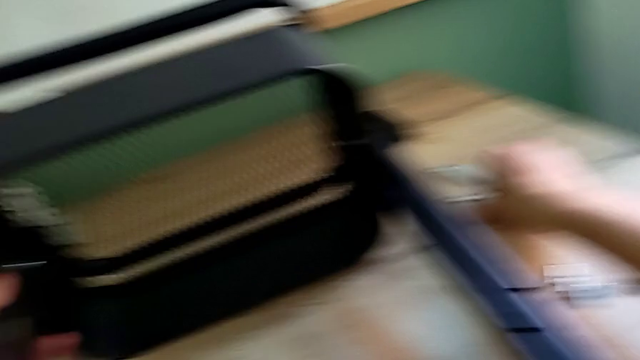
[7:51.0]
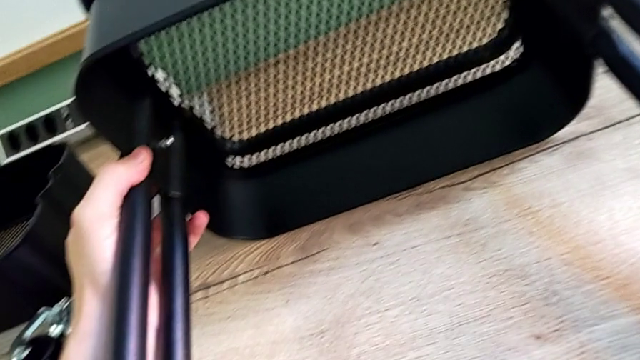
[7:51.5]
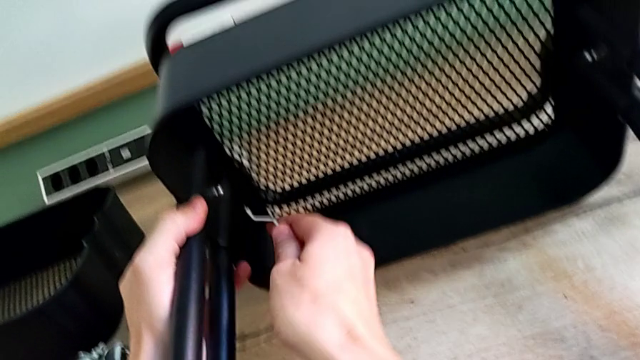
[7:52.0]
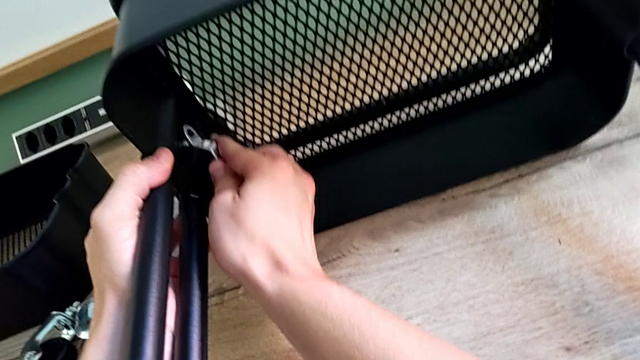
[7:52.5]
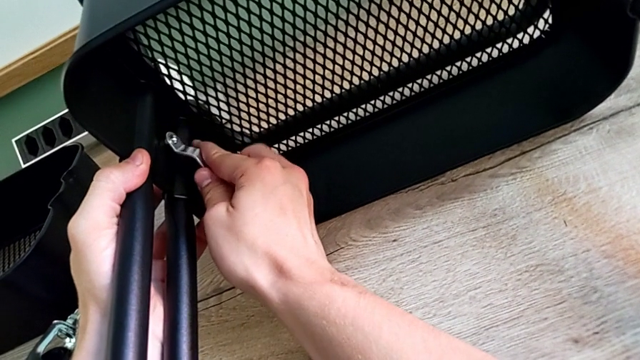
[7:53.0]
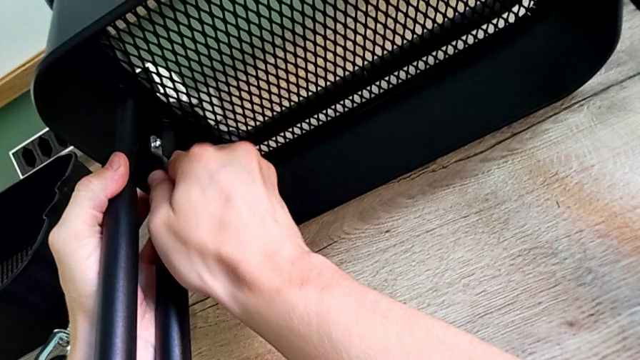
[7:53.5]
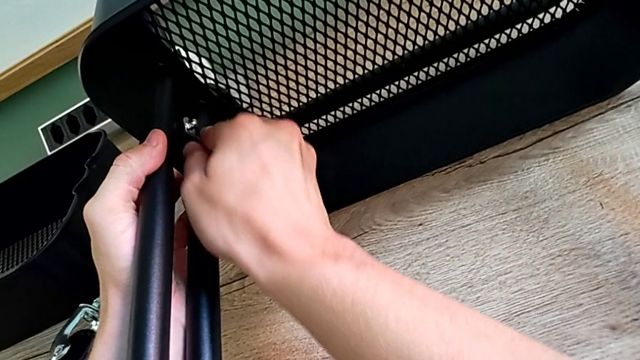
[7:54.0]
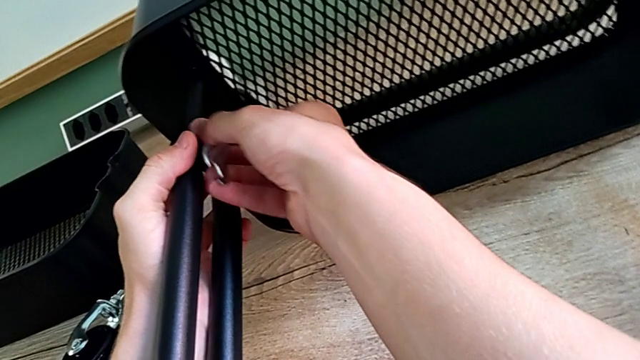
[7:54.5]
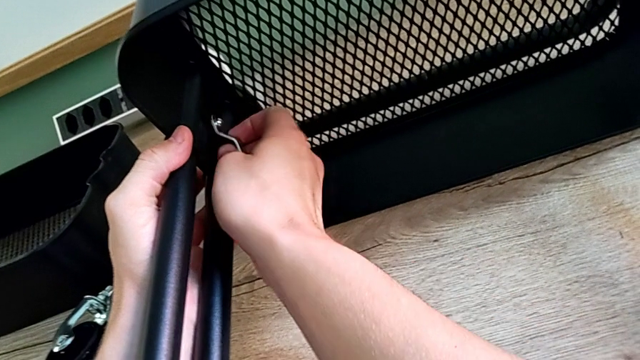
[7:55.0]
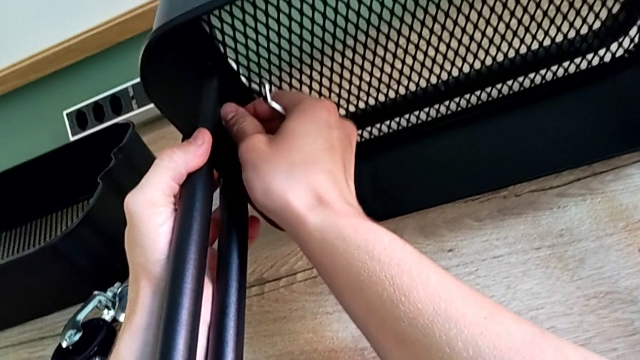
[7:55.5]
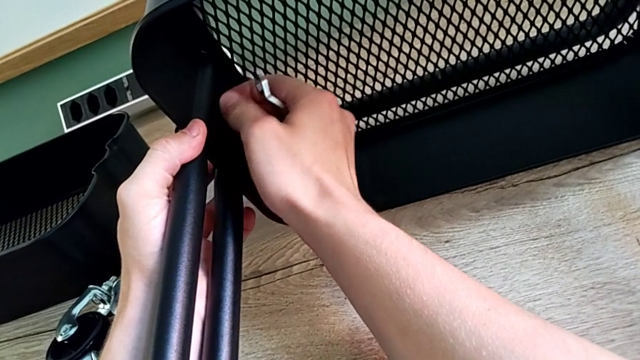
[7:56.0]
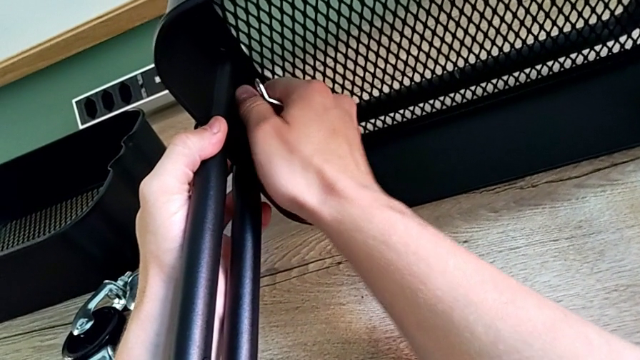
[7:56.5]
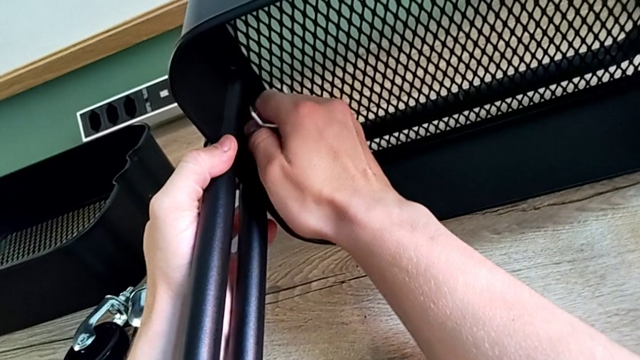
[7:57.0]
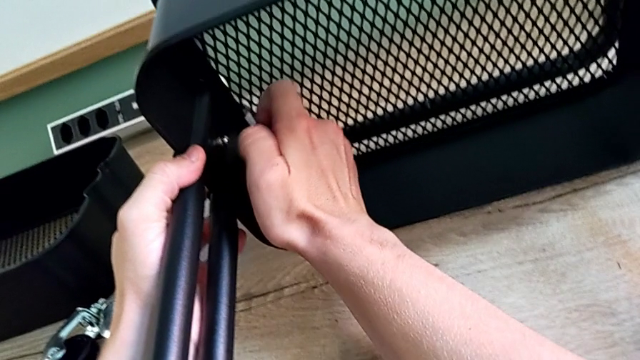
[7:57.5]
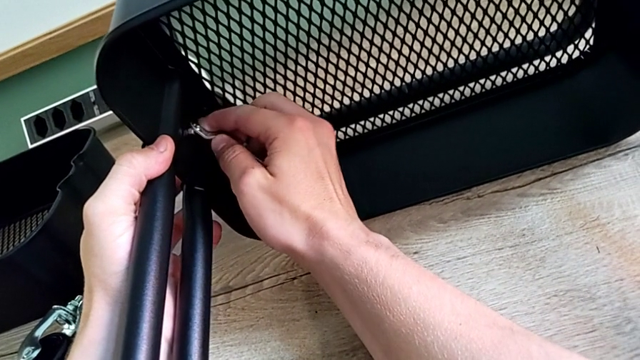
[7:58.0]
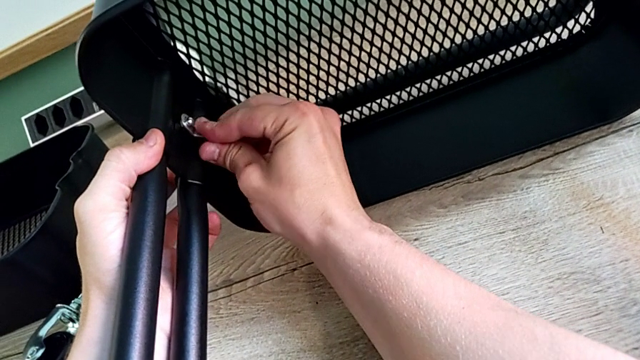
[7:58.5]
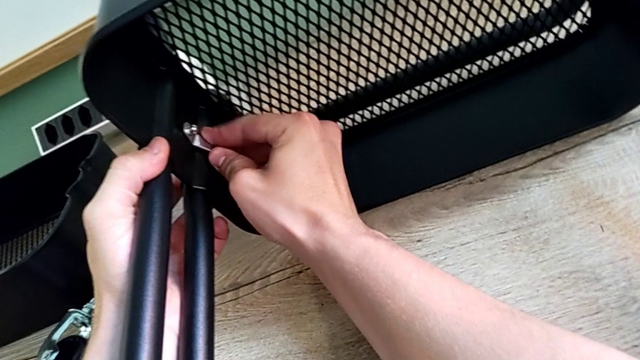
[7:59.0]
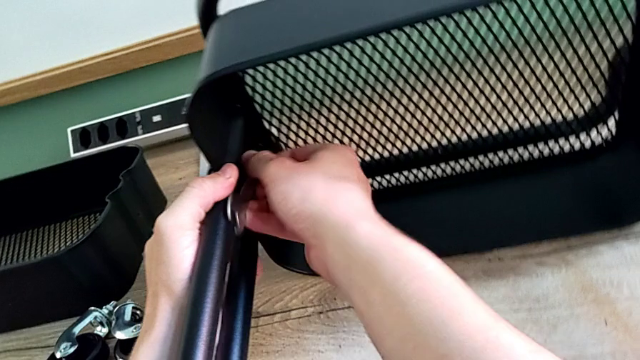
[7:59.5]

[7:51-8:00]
The camera wearer is screwing the bracket into place. They grab the spanner wrench and begin to screw the screw.

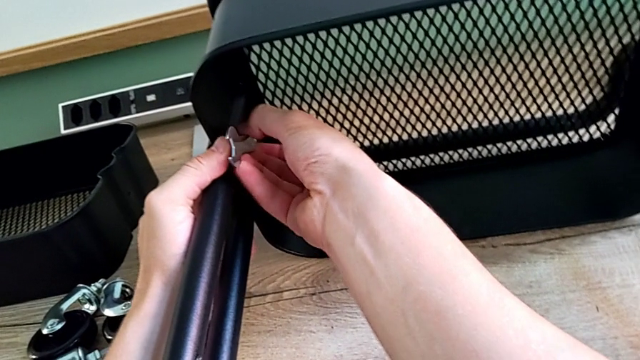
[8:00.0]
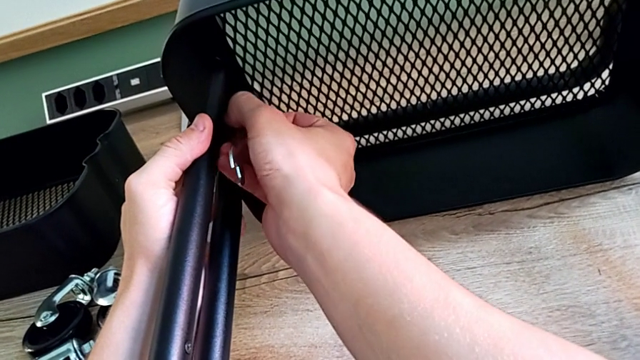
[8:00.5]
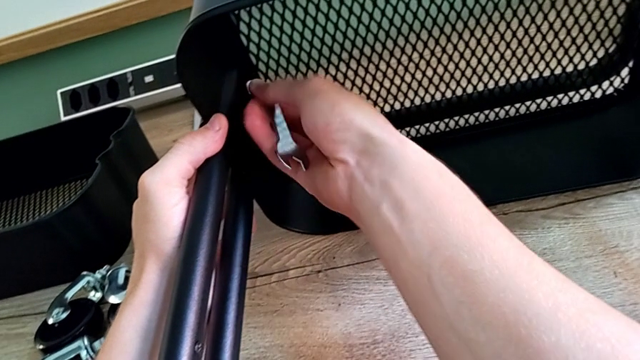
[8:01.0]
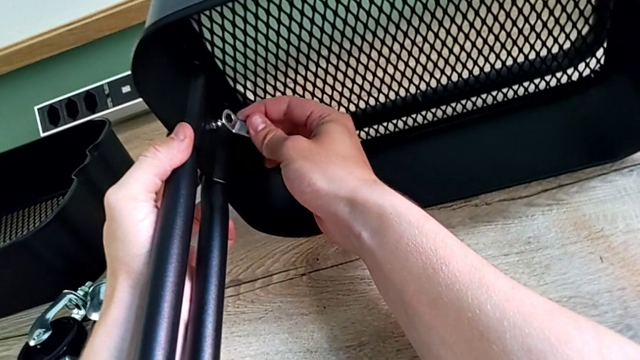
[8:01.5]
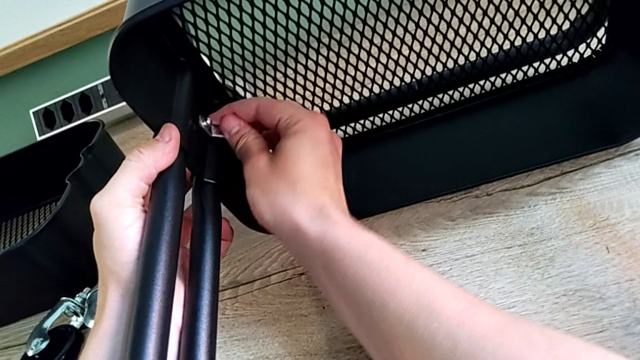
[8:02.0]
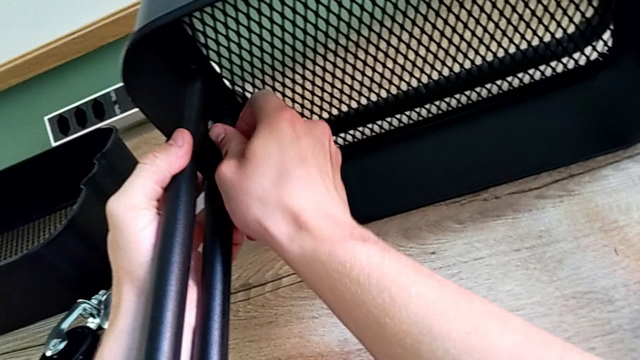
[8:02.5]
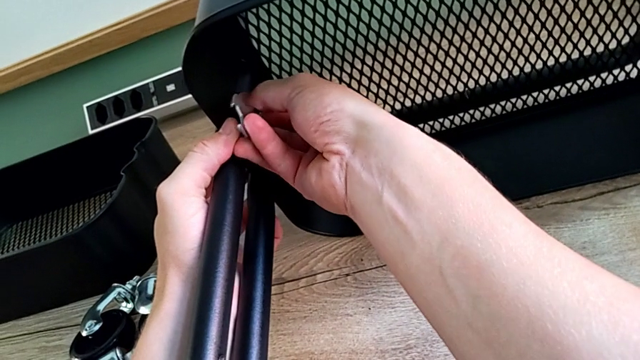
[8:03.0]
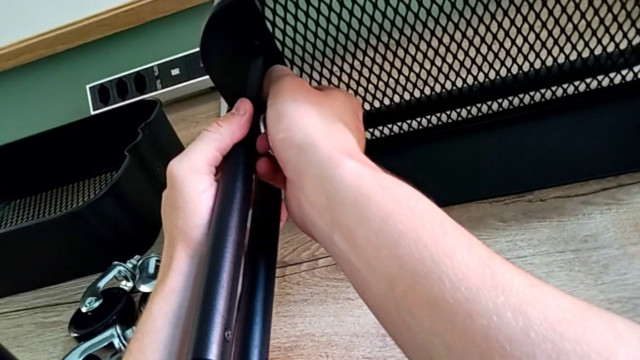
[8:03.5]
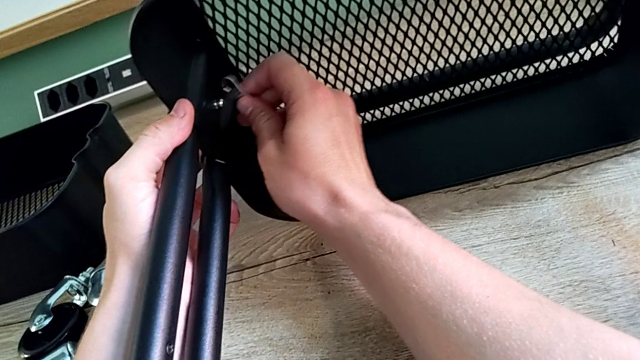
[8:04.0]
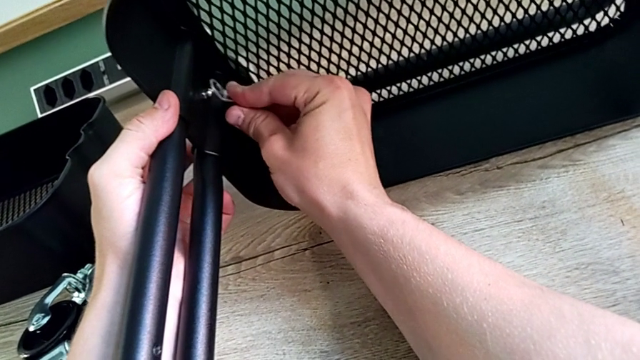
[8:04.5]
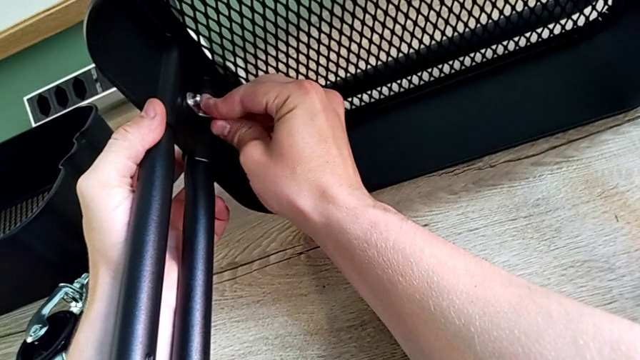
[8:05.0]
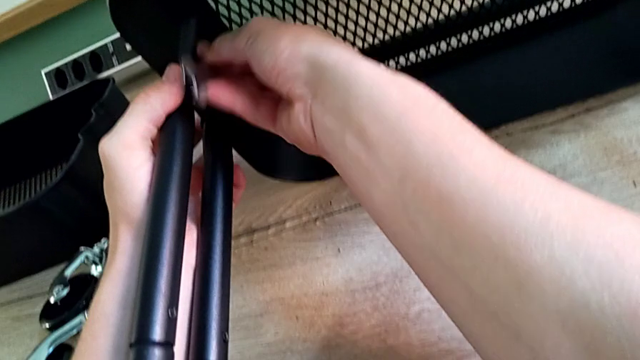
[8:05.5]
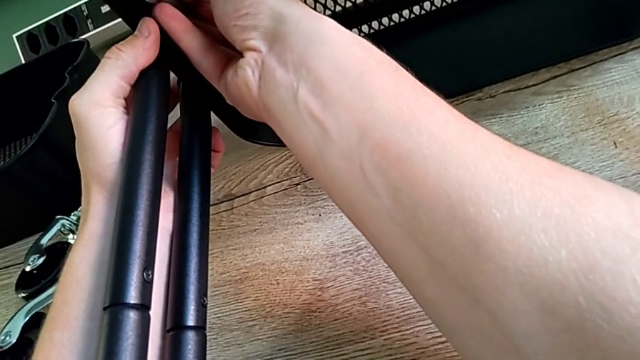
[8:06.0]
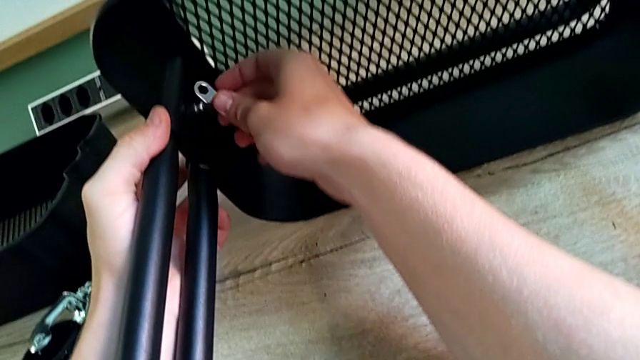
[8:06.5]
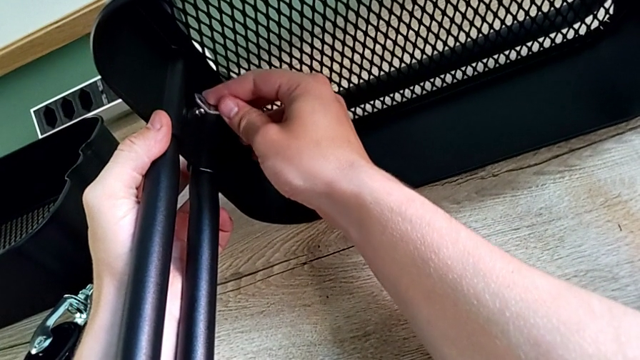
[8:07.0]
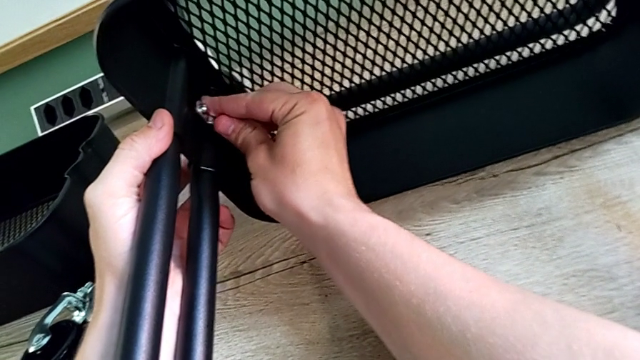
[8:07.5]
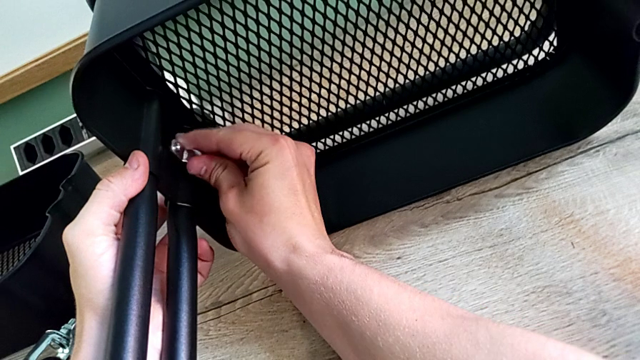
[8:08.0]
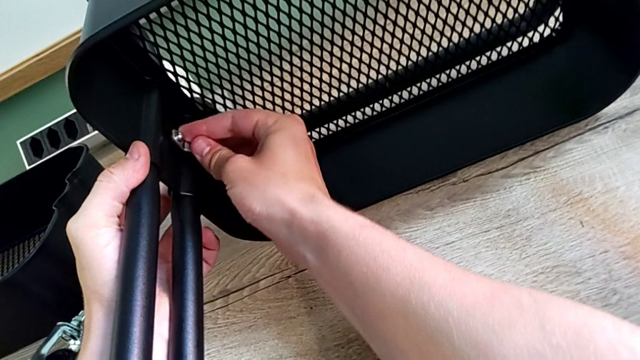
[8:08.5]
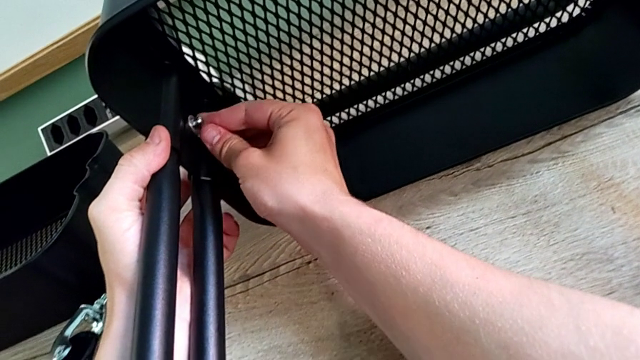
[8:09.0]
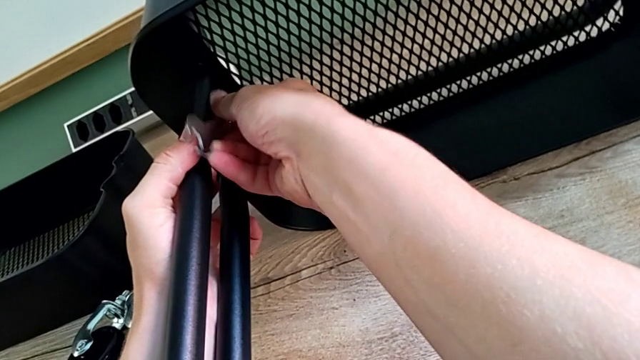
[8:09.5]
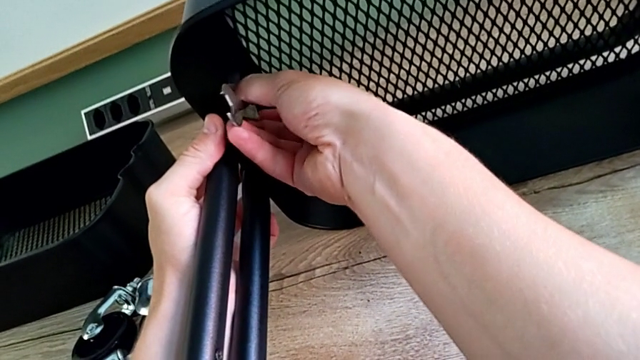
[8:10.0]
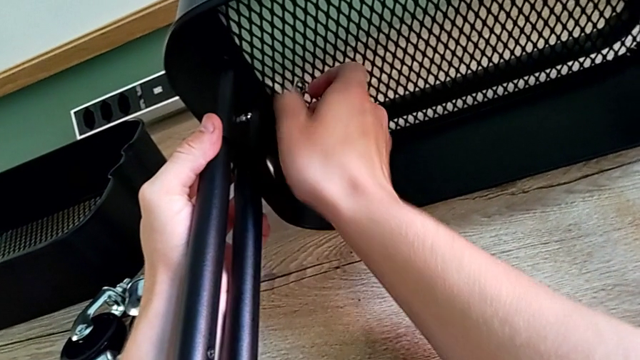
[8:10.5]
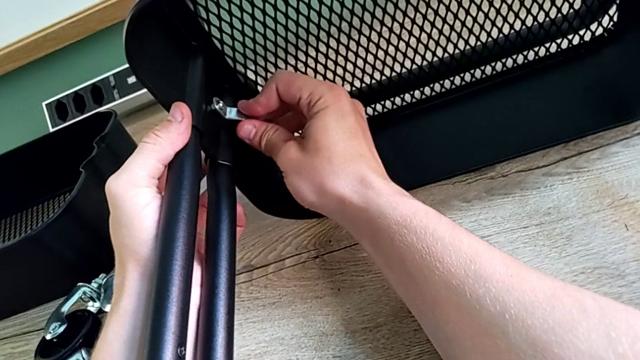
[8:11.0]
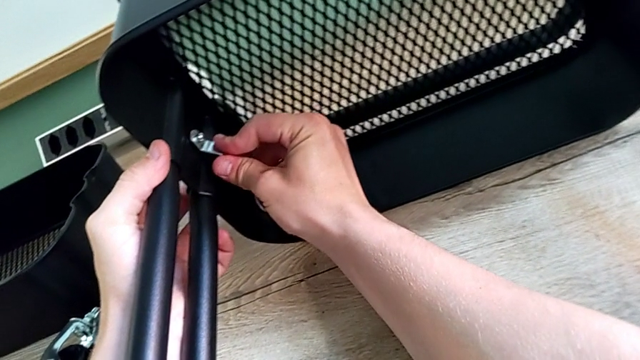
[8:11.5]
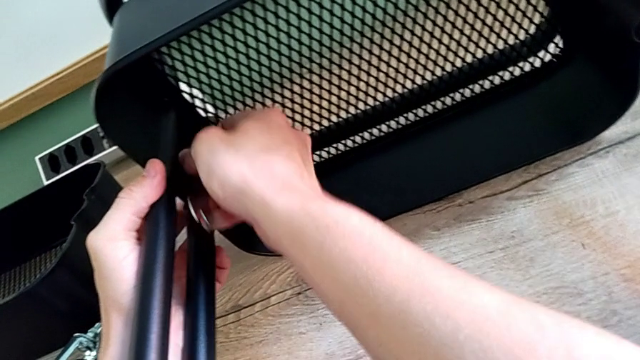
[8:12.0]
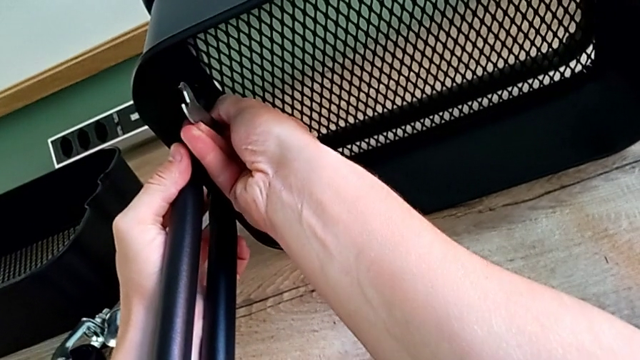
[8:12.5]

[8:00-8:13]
The camera wearer is screwing the bracket into place. They keep screwing the screw and begin to screw it.
